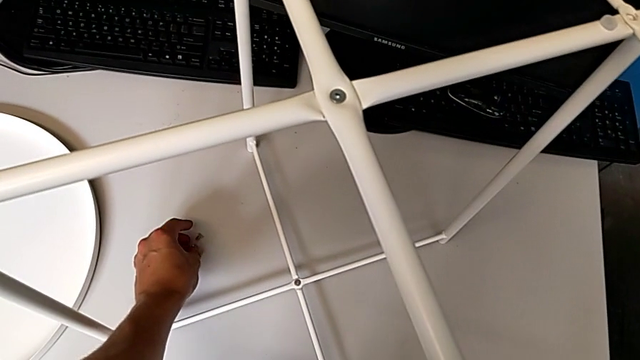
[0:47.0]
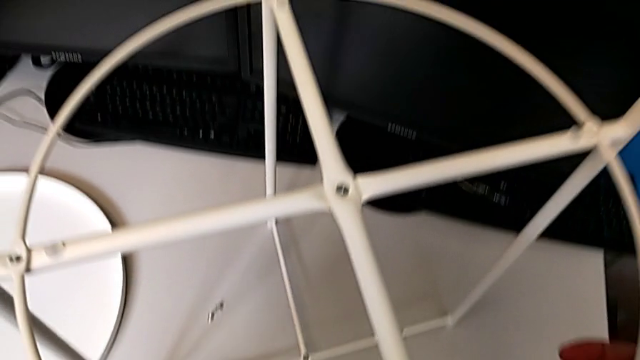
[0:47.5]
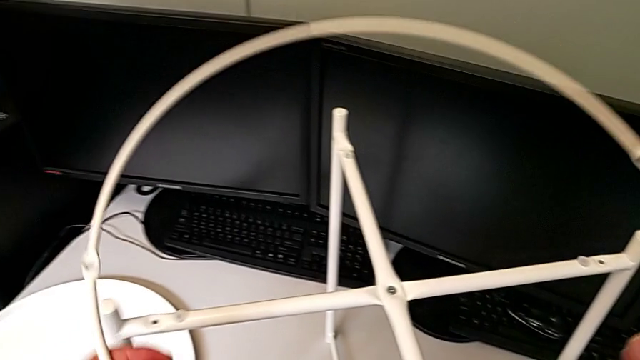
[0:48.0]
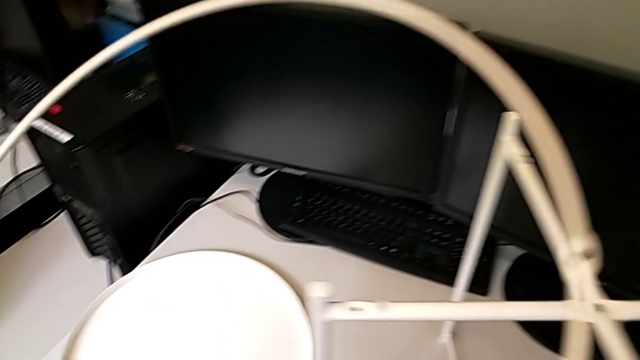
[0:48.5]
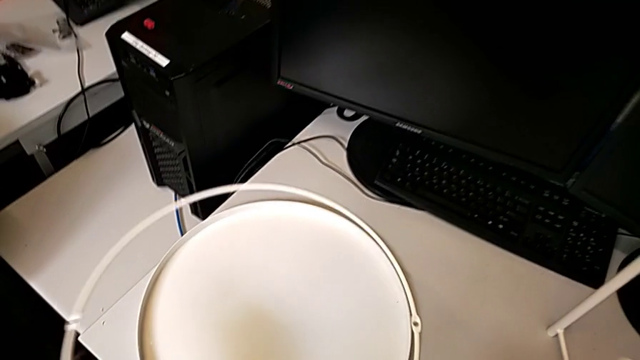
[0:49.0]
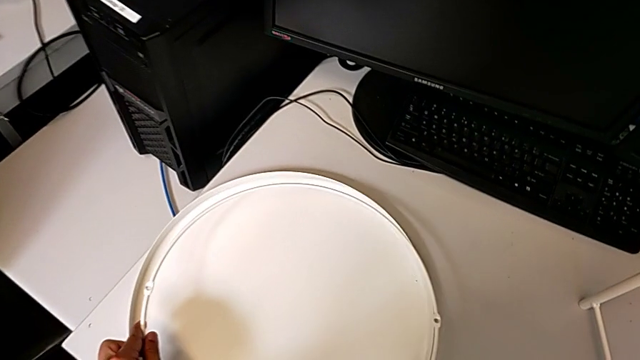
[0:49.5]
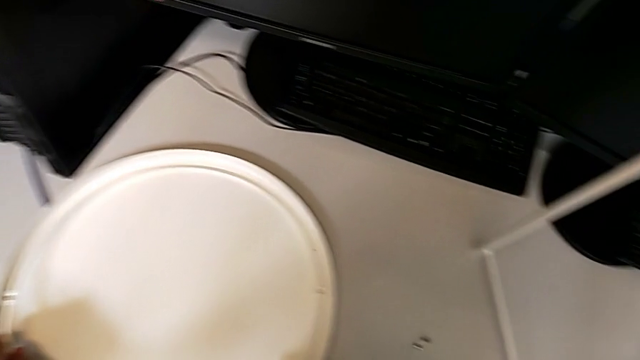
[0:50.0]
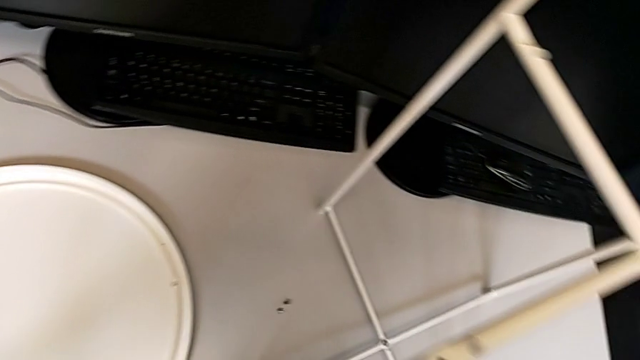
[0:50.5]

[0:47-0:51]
The camera wearer is disassembling the circle. They disassemble the circle and place it.

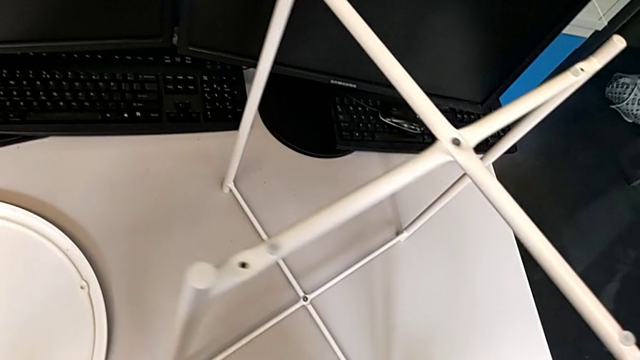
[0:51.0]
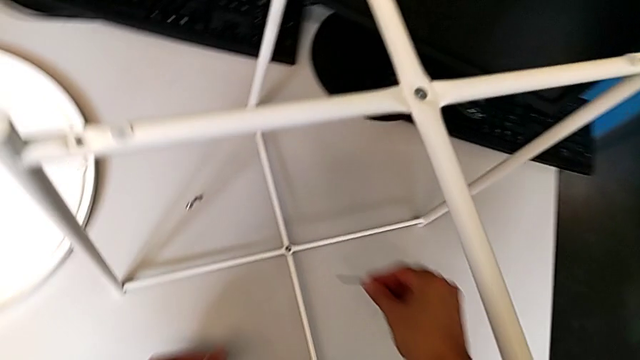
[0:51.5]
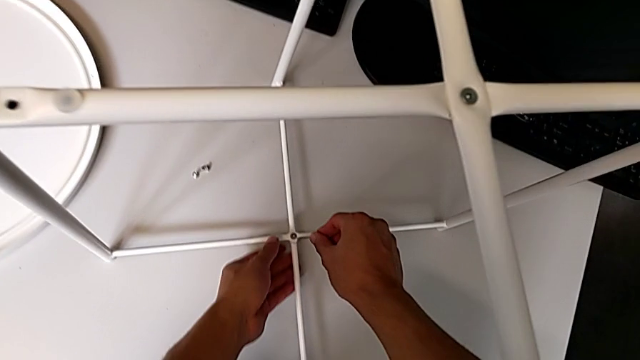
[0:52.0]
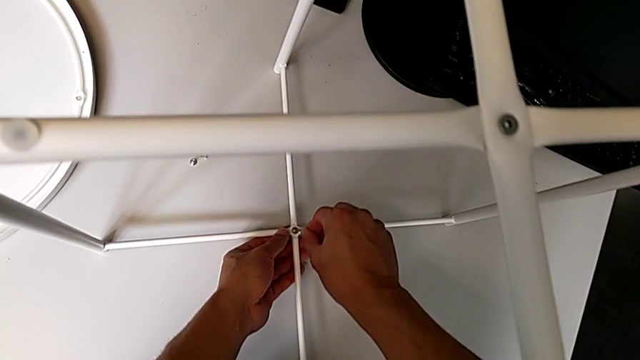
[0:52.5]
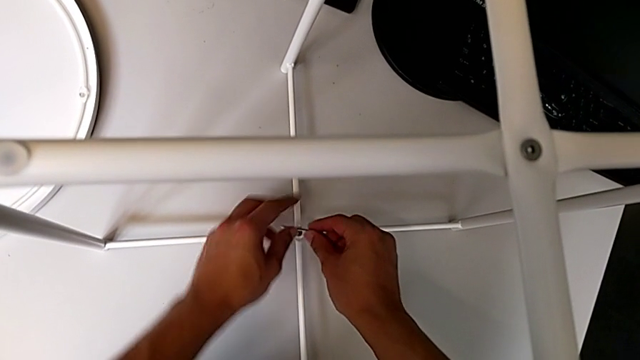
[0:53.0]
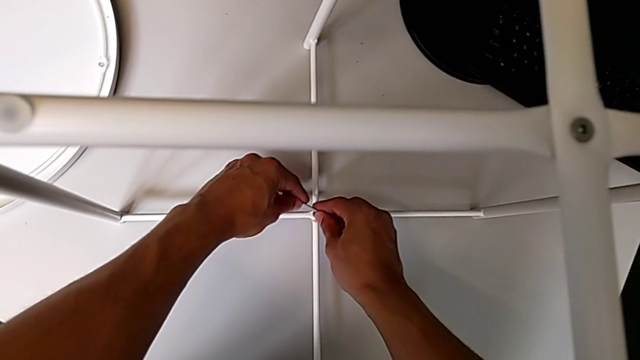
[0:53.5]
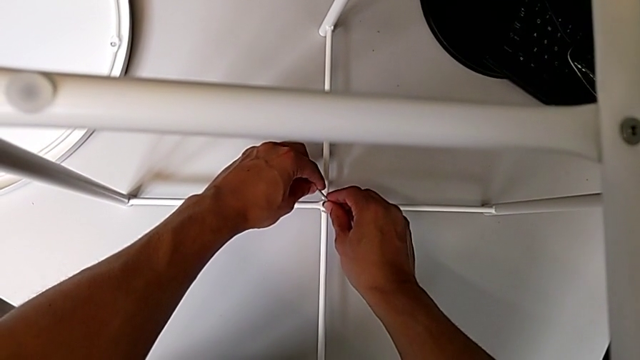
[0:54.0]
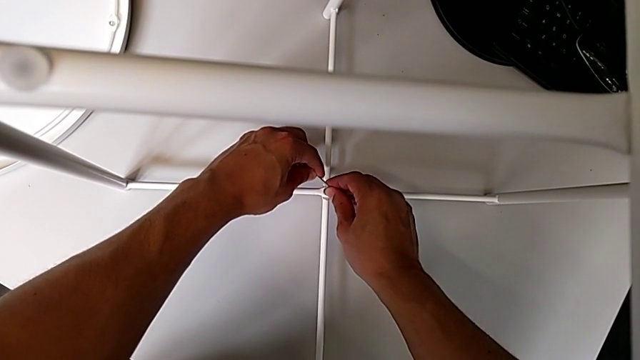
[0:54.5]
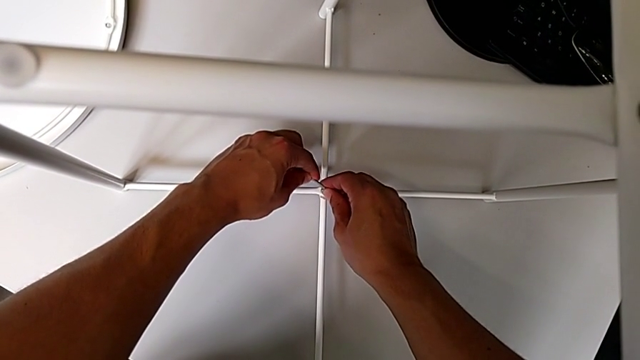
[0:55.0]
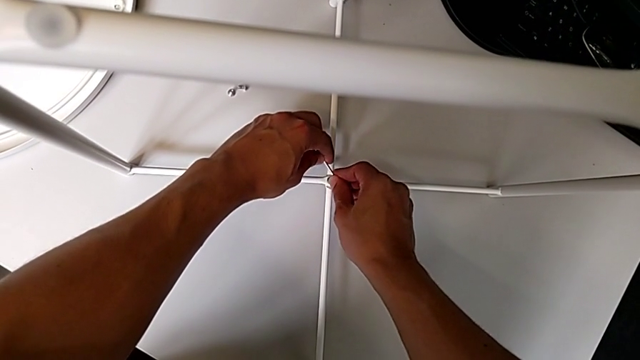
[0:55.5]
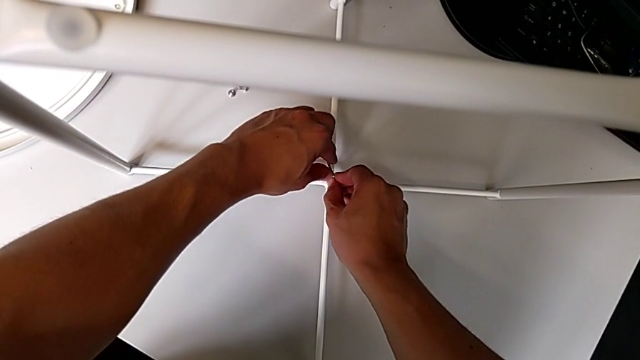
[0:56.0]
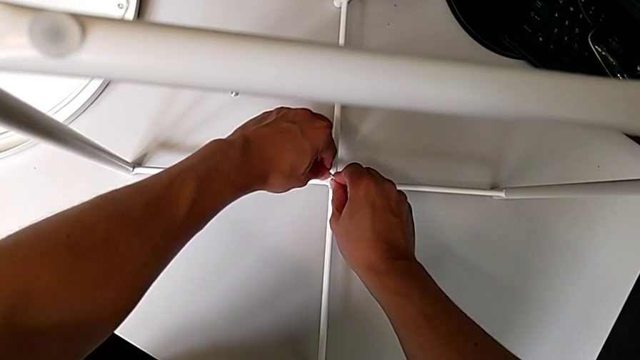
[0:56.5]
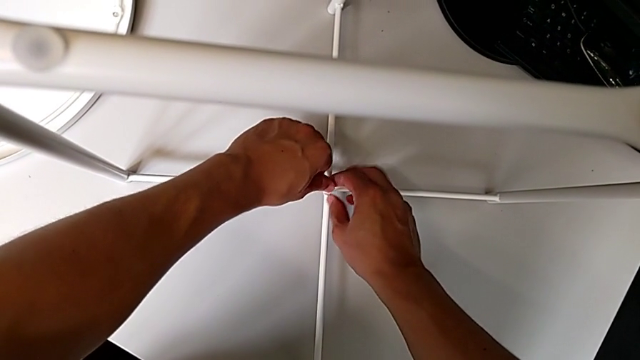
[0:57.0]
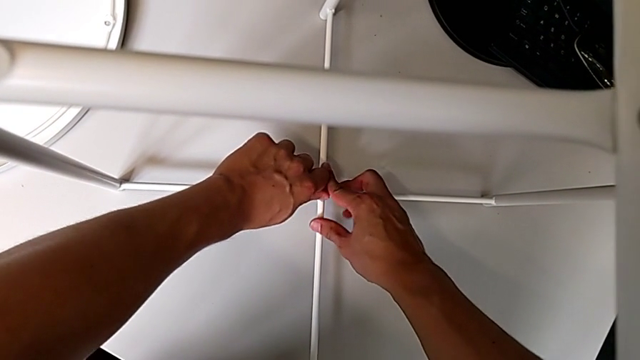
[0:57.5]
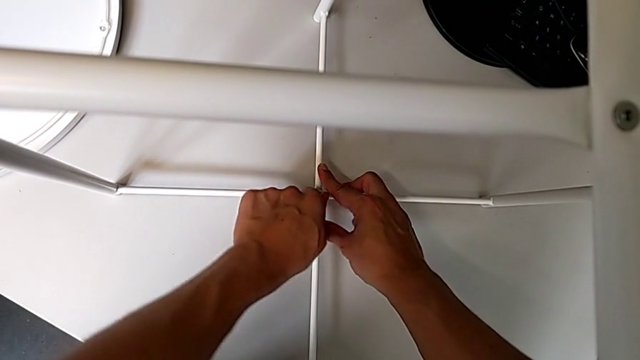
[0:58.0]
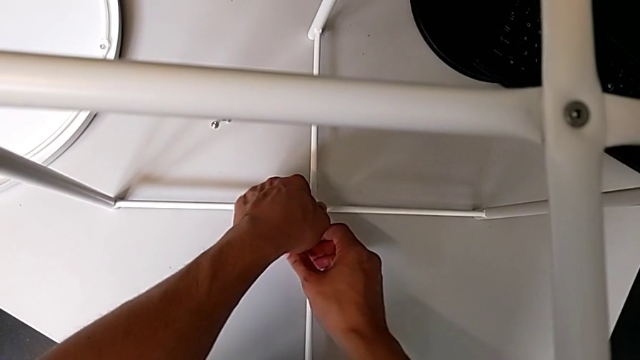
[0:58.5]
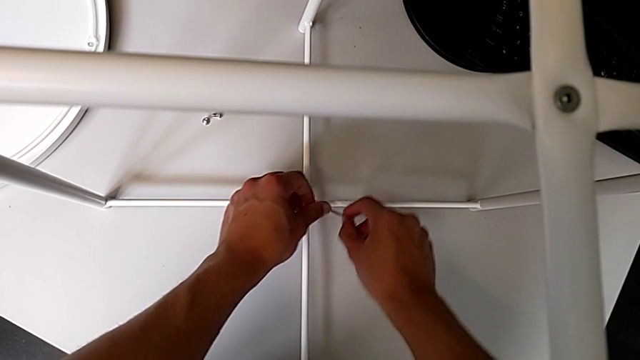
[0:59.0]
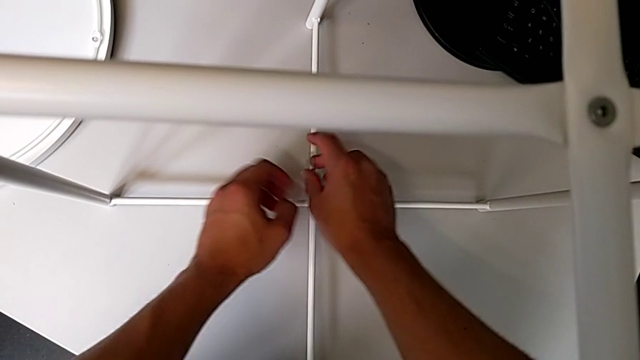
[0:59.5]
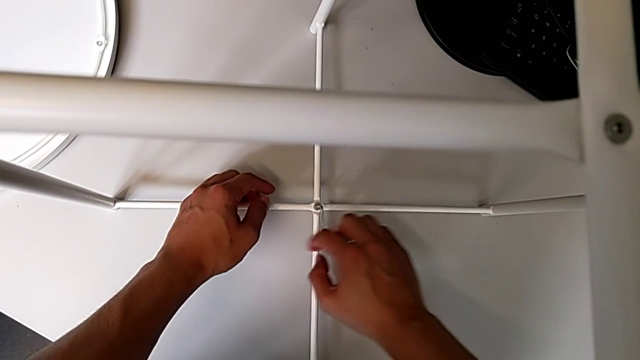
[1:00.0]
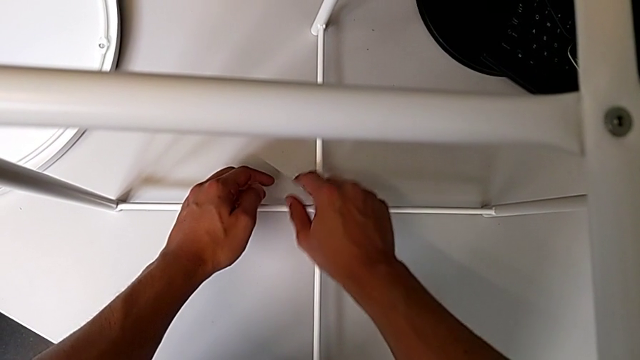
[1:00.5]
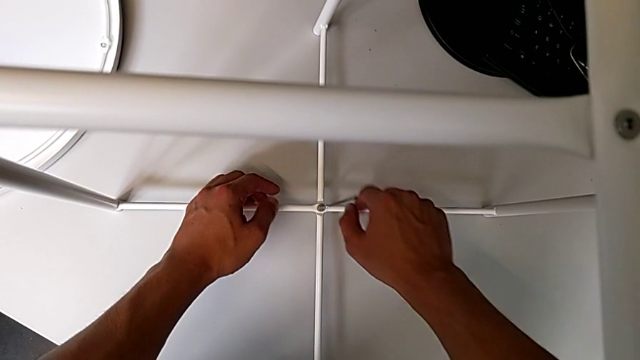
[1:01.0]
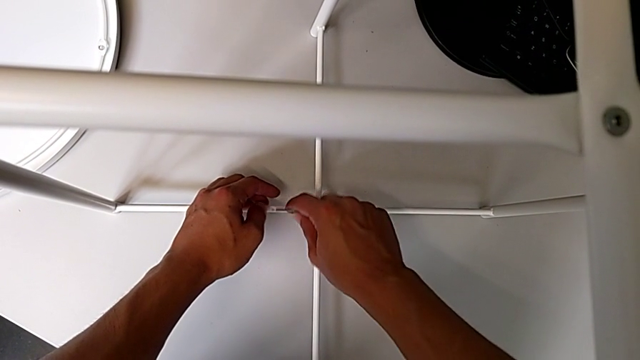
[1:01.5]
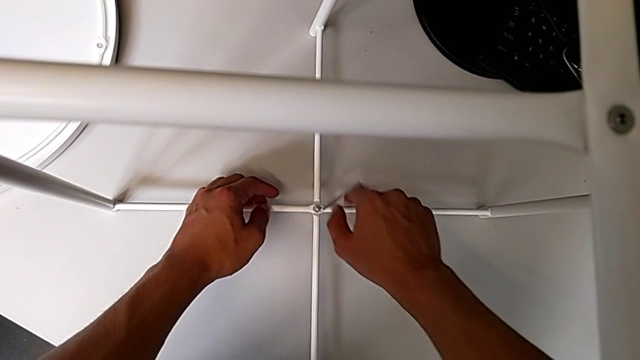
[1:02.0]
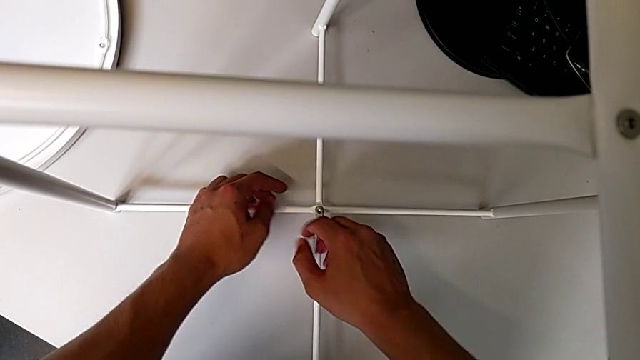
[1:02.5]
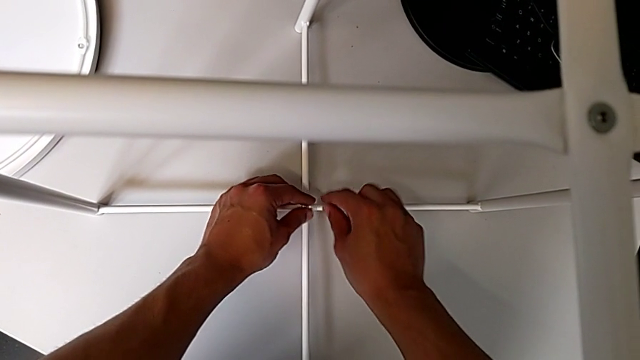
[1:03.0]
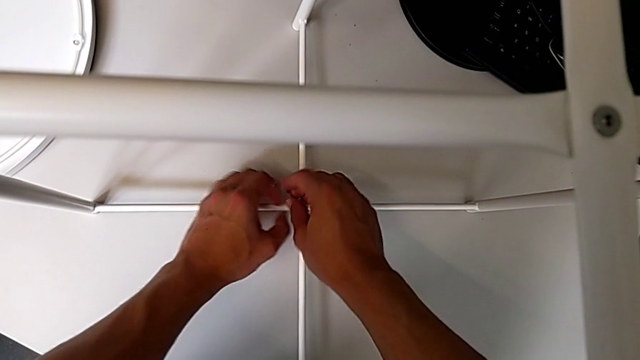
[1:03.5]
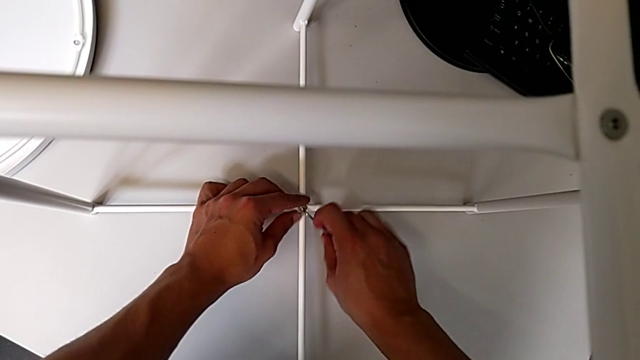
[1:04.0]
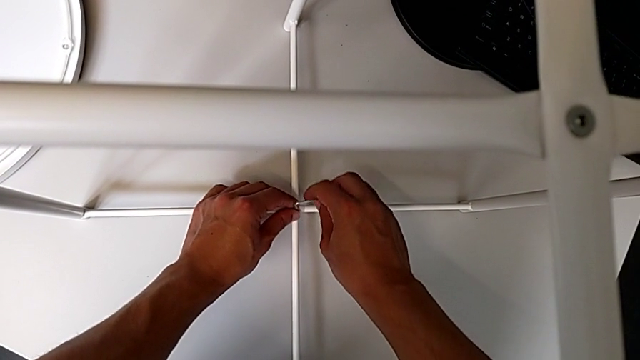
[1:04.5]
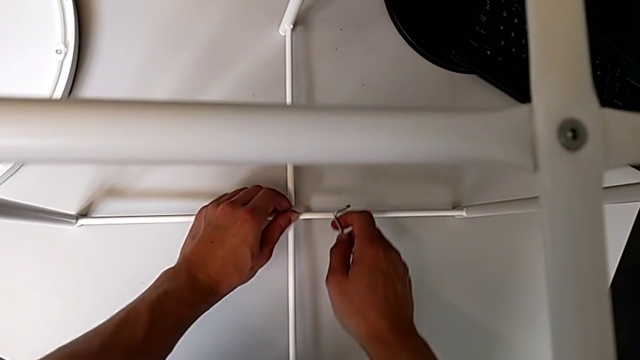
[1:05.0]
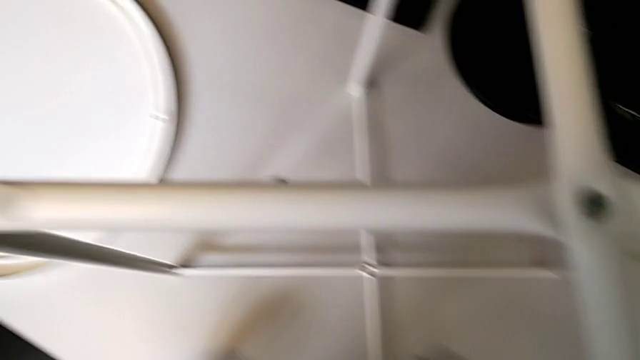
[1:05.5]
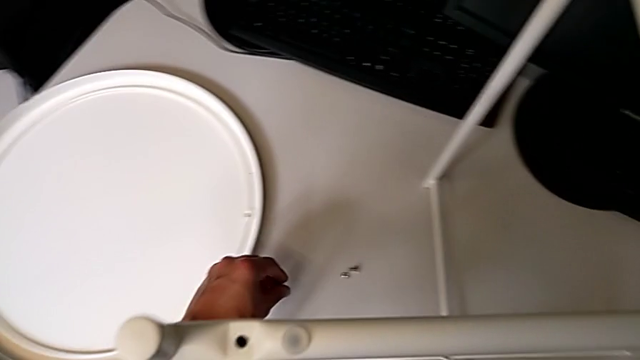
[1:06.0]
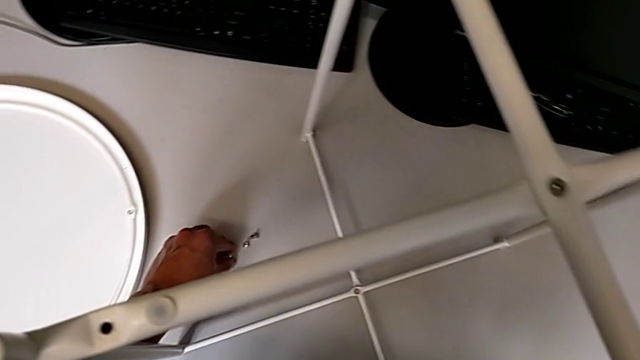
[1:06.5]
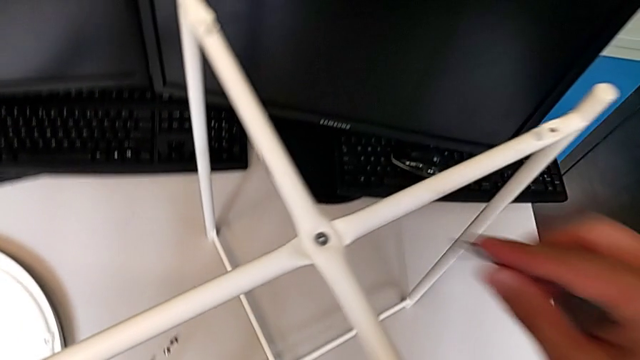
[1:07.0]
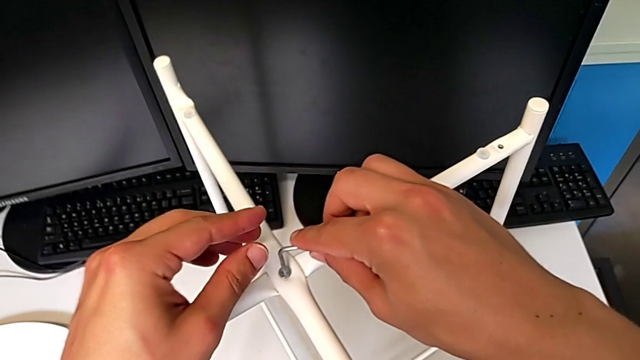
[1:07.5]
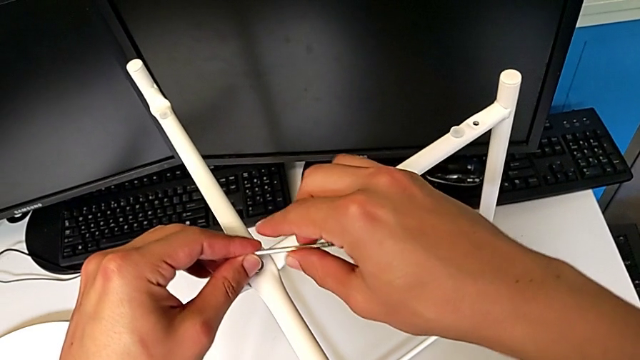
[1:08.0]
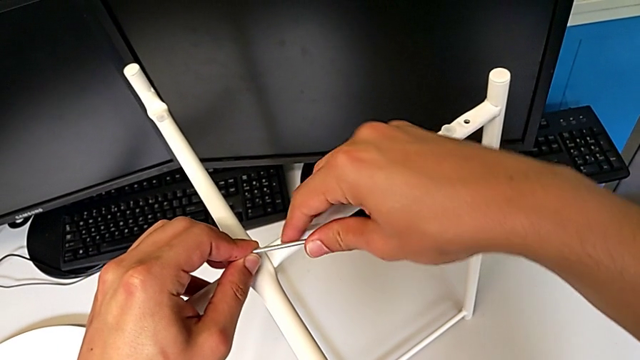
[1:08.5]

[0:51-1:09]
The camera wearer is disassembling the legs. They approach the tray table. They insert the Allen wrench, withdraw it and rotate it, all with the right hand. They insert the Allen wrench, unscrew the hex socket head with the right hand, withdraw the Allen wrench with the right hand, disassemble the hex socket head with the left hand, place it with the left hand, approach the tray table and insert the Allen wrench.
